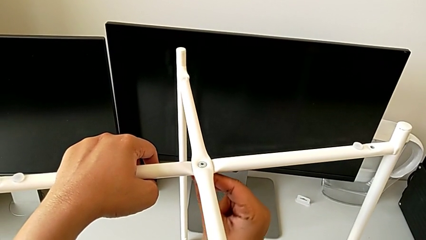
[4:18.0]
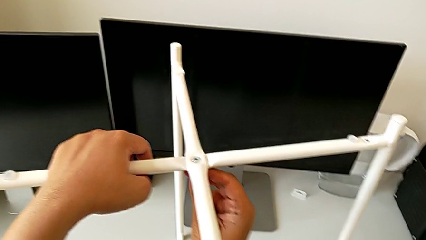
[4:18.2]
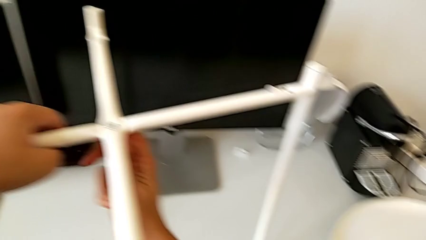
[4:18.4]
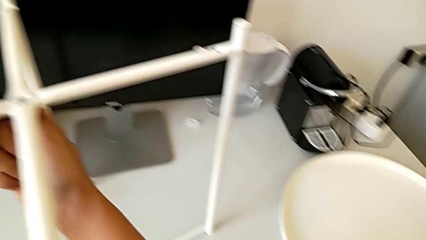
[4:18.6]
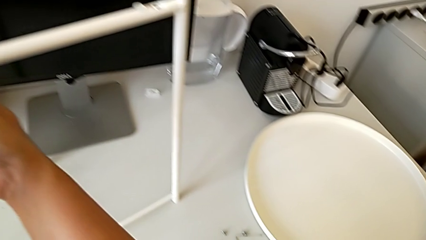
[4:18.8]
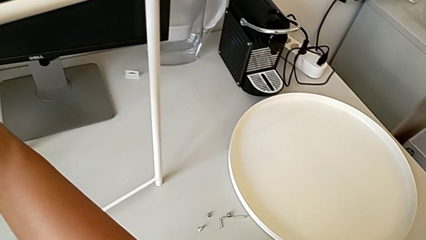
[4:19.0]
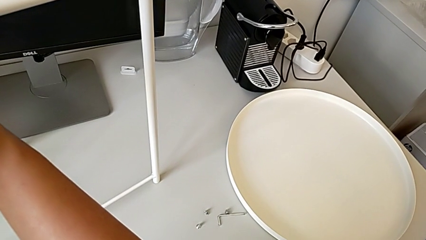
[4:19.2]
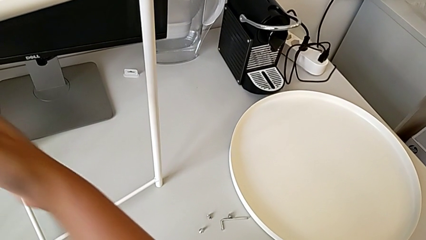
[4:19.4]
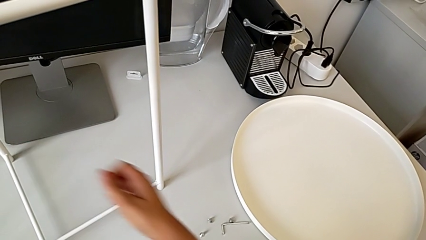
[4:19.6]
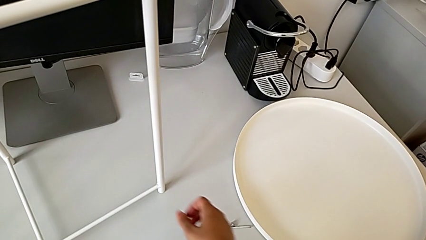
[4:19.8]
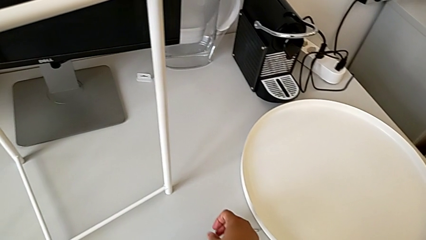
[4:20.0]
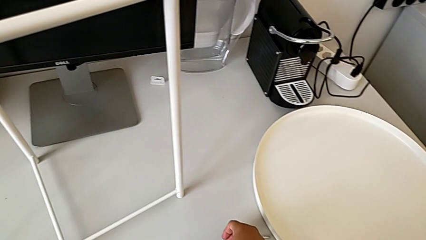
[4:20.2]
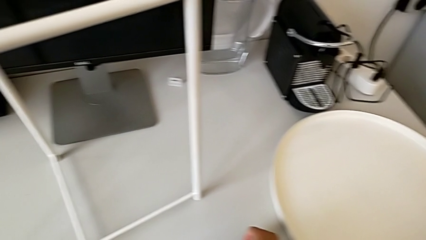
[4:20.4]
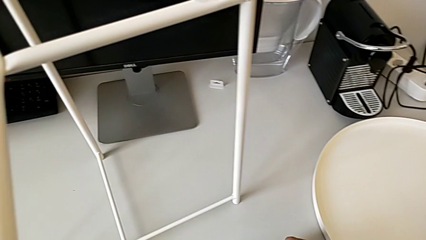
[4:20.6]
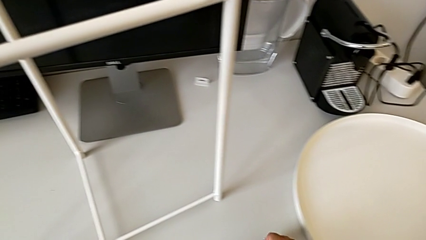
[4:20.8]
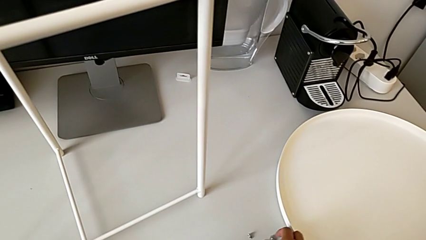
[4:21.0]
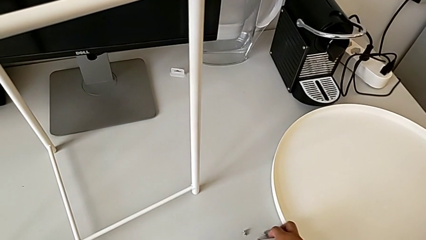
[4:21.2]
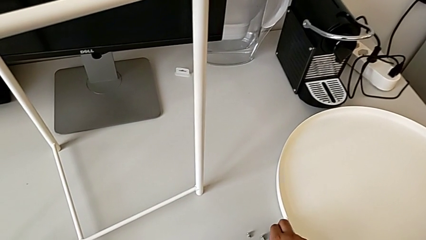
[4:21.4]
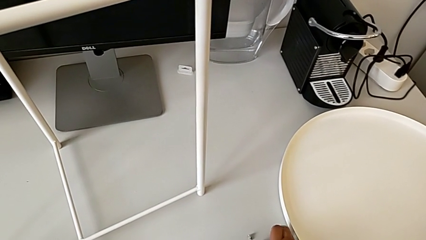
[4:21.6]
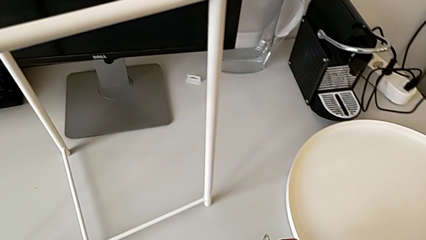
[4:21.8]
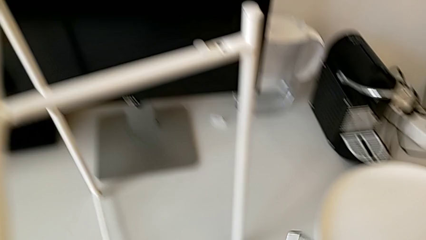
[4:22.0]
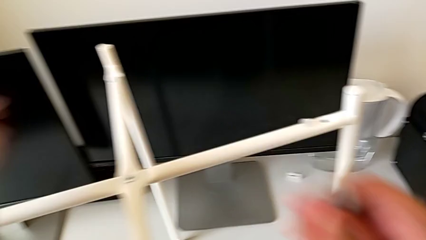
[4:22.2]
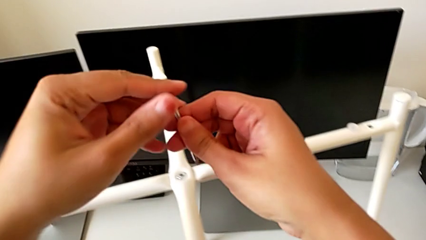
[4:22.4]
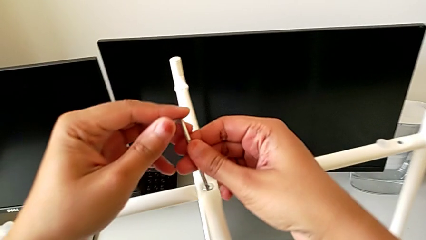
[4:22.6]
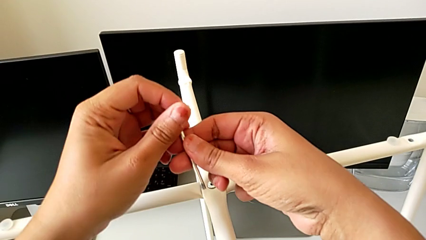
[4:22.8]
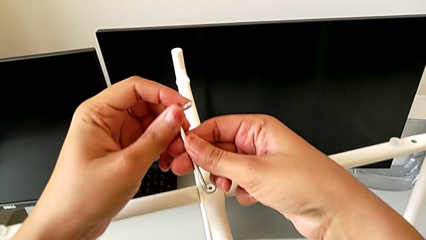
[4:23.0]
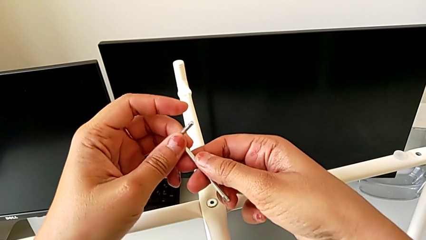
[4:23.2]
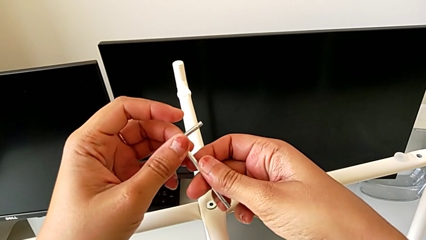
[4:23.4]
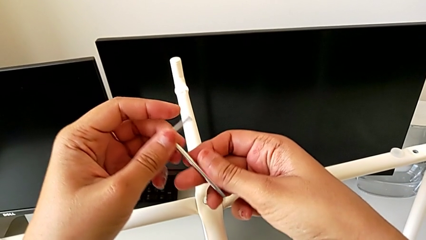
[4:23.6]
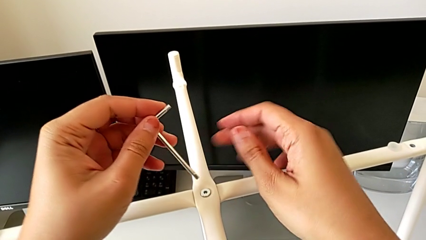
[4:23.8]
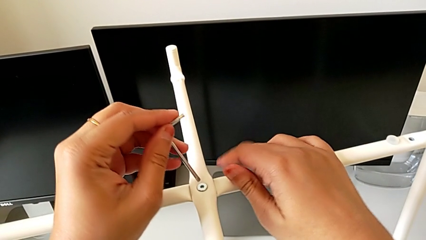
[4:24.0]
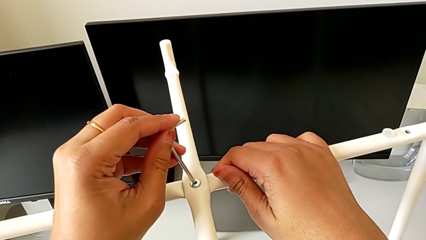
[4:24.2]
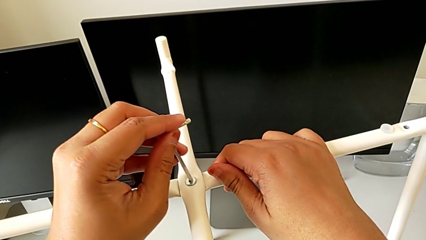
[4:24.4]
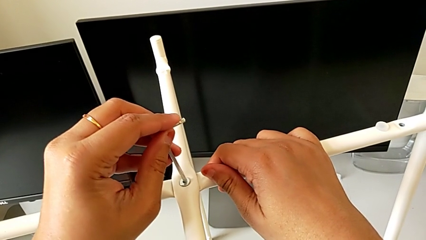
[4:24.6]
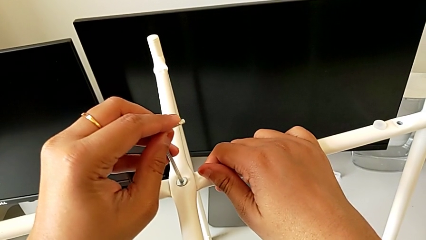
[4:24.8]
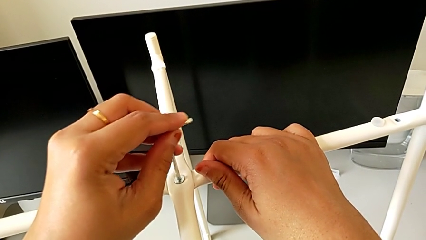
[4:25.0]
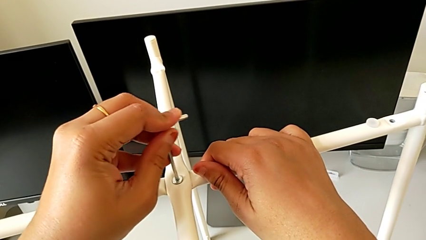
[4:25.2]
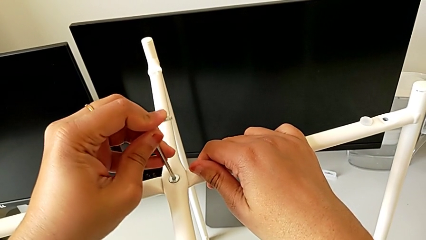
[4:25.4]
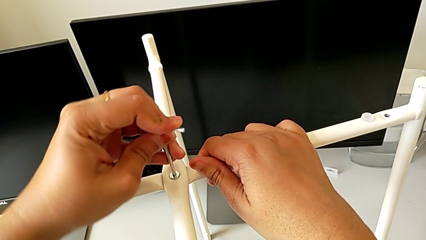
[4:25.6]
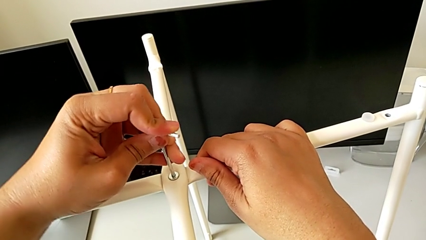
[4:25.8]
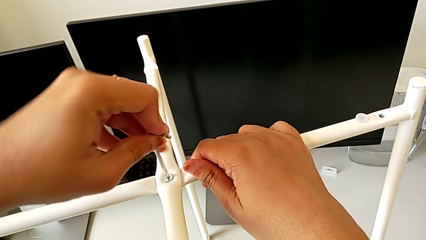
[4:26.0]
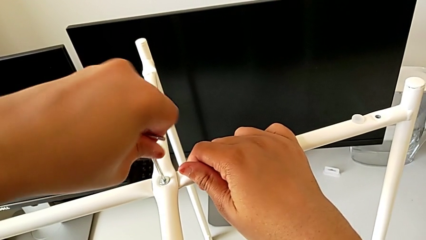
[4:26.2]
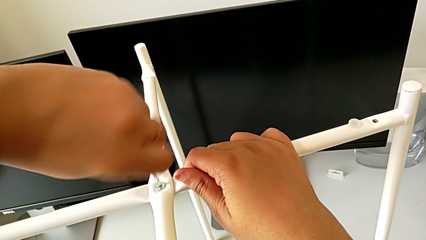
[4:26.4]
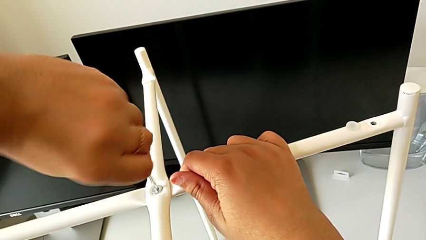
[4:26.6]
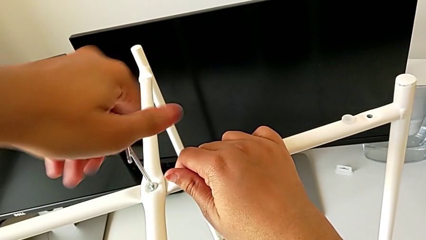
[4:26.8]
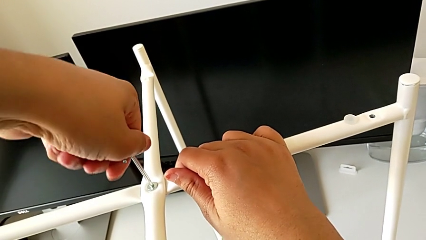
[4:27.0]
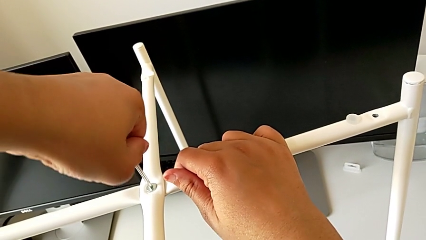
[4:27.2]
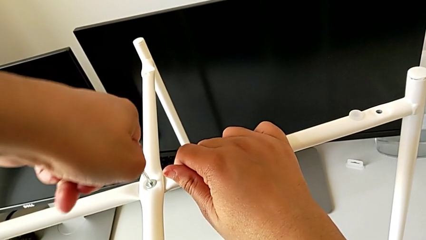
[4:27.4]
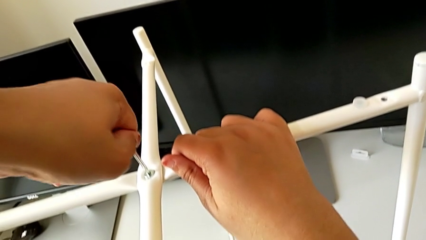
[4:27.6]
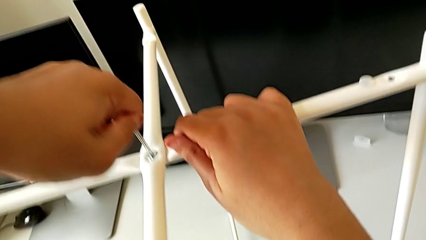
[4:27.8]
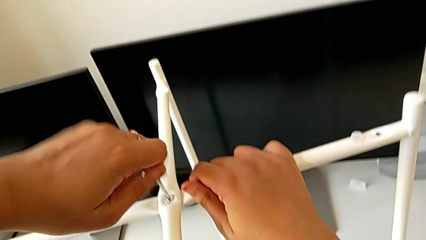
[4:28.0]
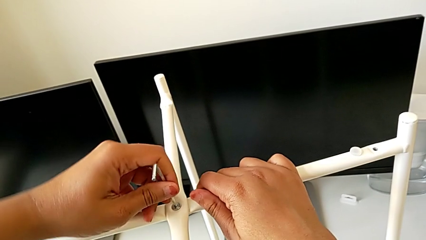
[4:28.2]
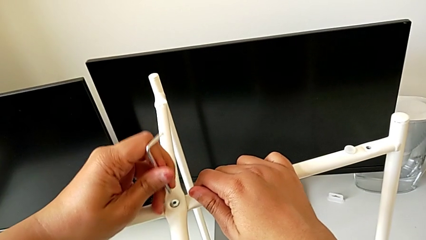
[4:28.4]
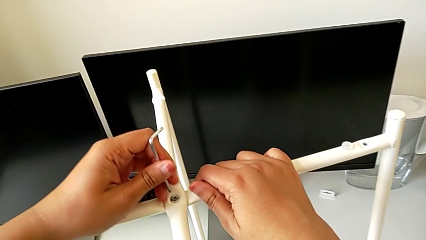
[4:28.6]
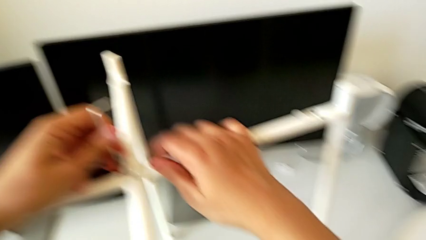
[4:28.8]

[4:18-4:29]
The camera wearer is assembling the top screw into the legs. They inspect the Allen wrench, grab it, insert it, screw the hex socket head and withdraw the Allen wrench.

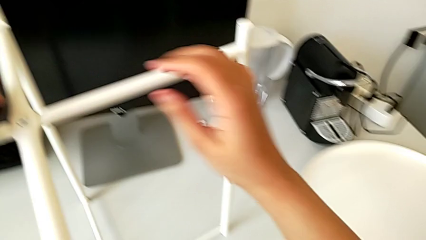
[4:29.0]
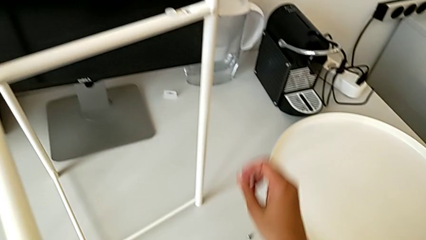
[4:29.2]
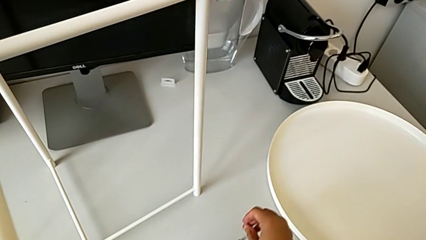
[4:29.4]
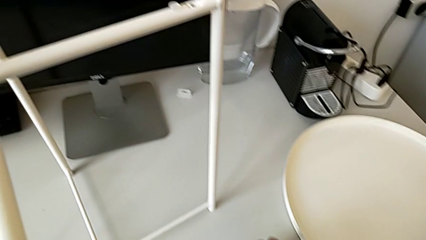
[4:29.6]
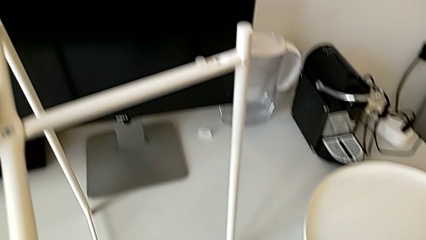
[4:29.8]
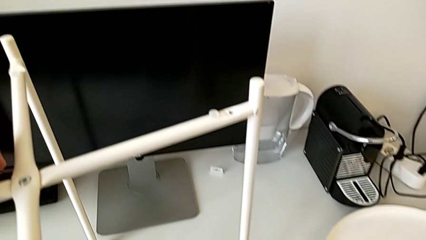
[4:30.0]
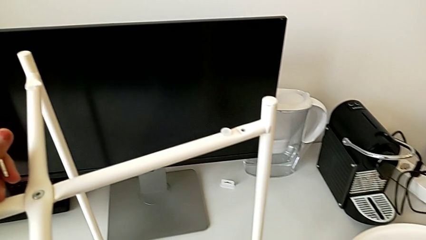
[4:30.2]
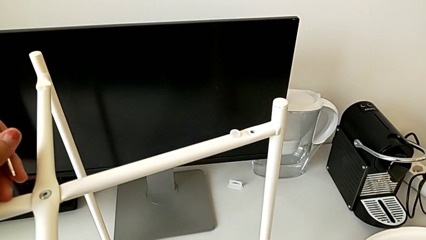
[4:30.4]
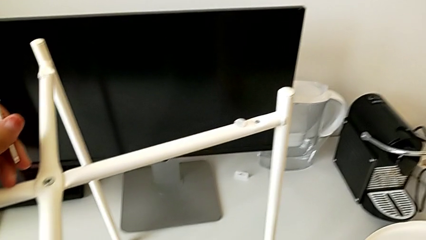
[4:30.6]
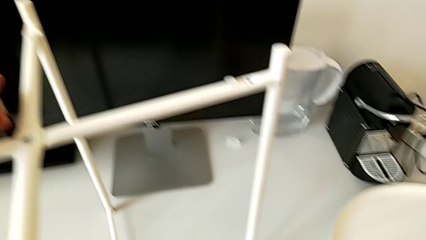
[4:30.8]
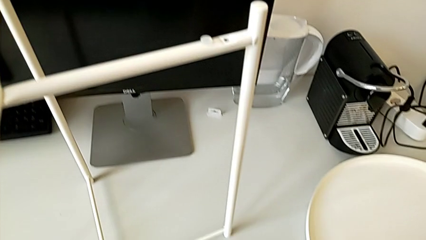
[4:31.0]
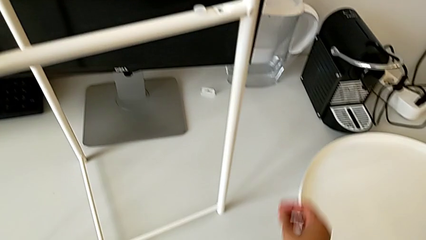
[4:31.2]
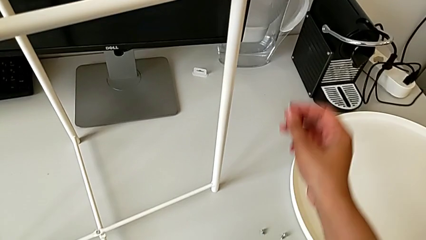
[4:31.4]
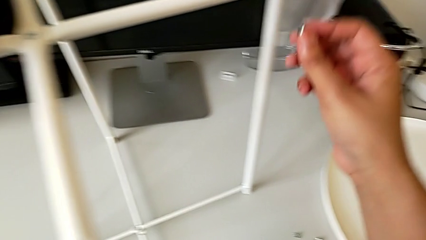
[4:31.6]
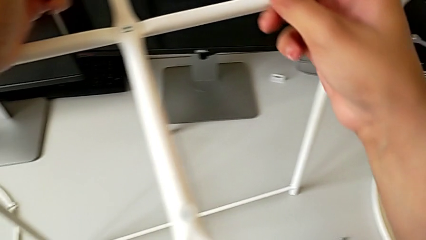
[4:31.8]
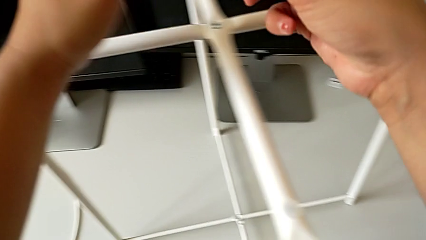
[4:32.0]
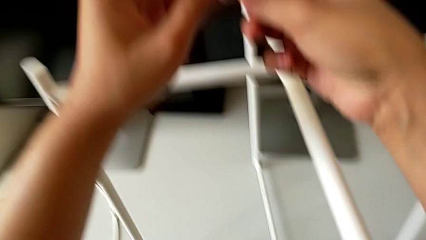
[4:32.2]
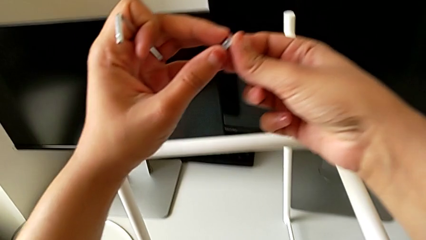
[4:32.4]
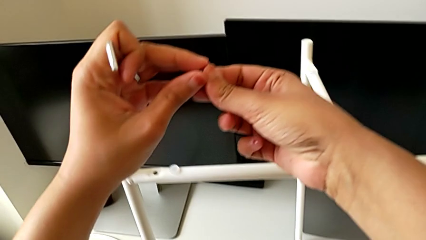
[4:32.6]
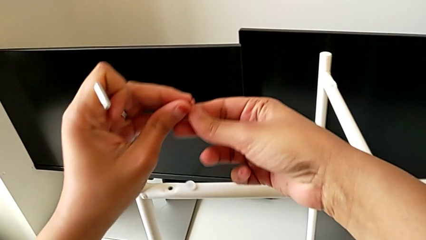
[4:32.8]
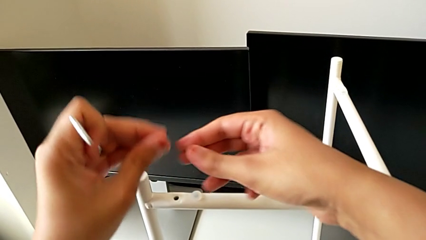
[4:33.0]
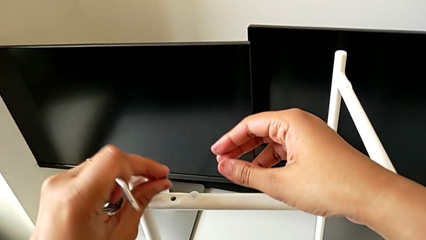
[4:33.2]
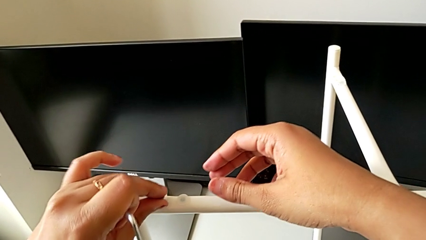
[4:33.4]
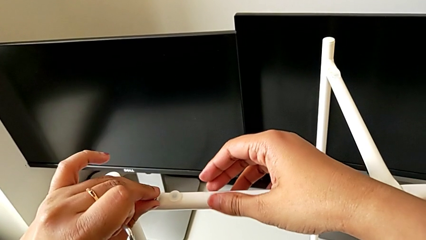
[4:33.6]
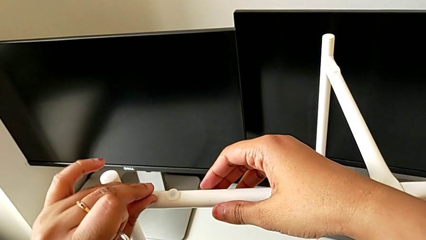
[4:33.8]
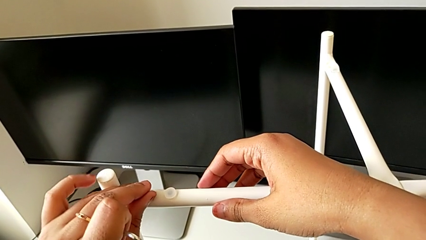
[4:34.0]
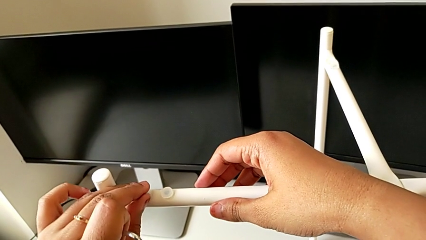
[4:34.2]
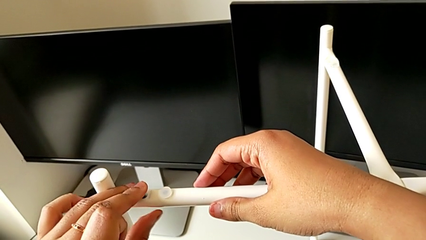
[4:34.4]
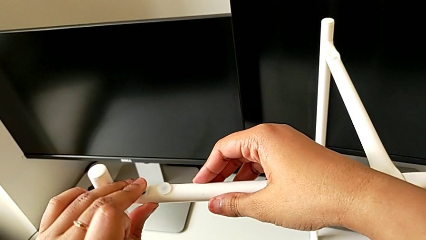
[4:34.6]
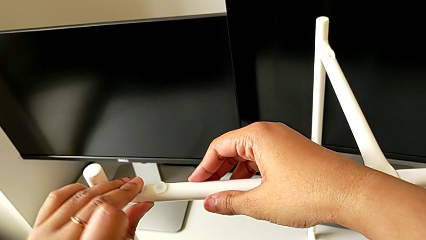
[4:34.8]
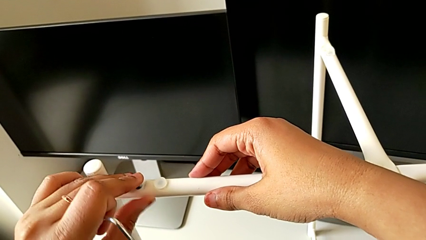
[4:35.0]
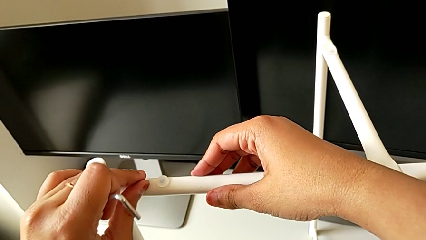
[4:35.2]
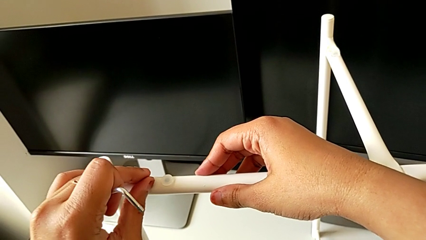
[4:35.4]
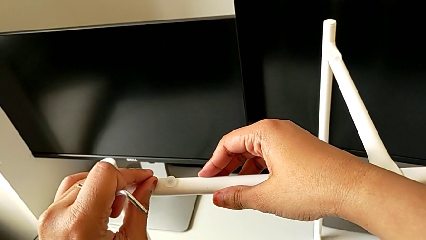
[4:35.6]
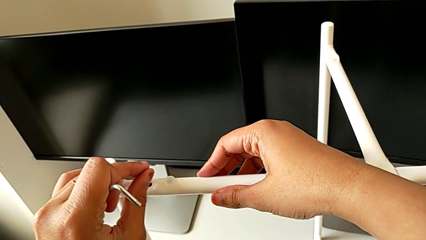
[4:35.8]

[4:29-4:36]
The camera wearer is assembling the bottom screw into the legs. They grab the hex socket head twice, wrongly insert it into one side of the legs and withdraw it.
